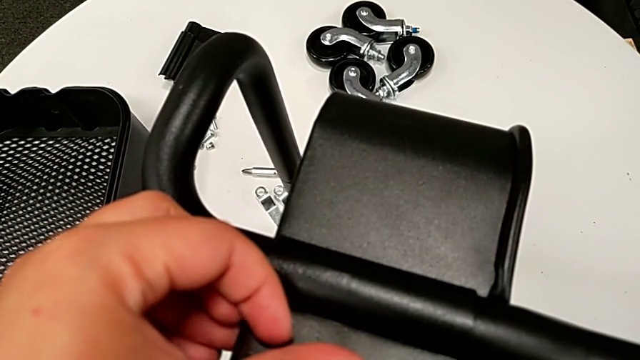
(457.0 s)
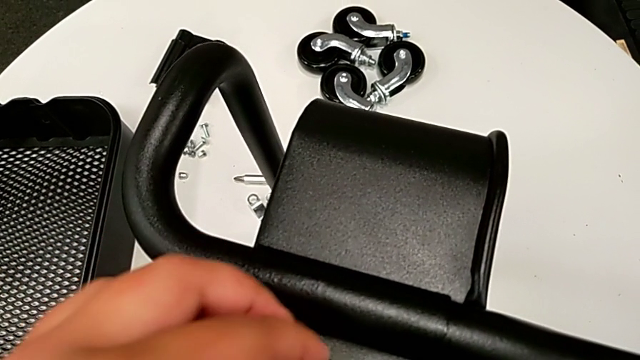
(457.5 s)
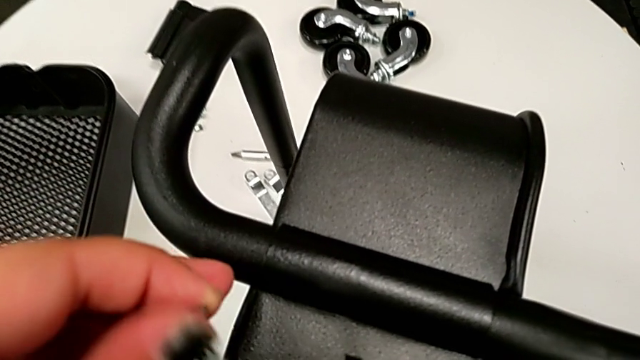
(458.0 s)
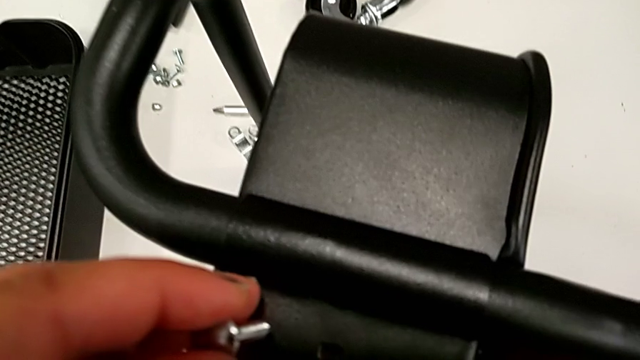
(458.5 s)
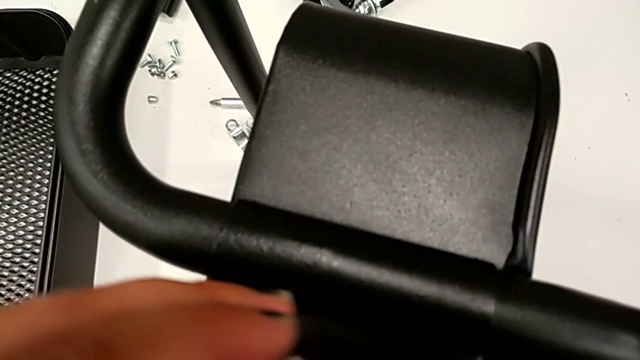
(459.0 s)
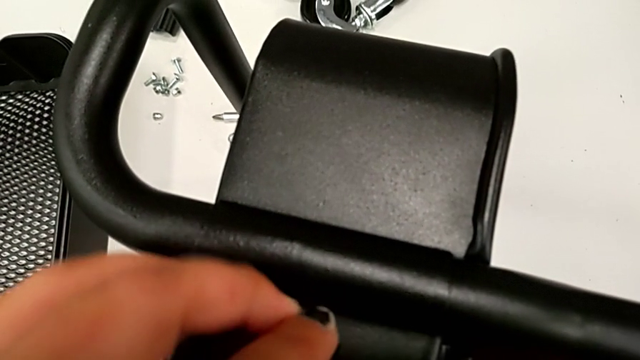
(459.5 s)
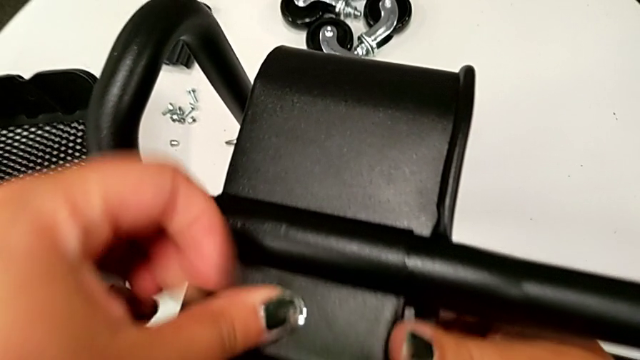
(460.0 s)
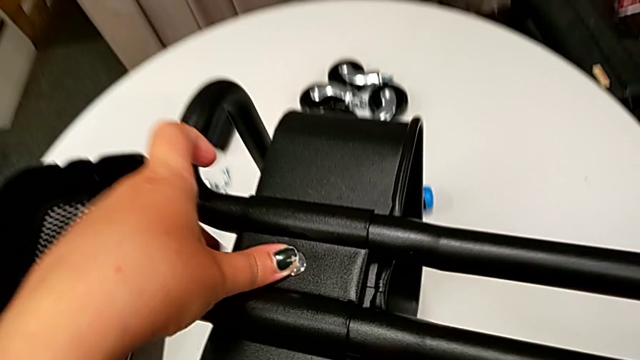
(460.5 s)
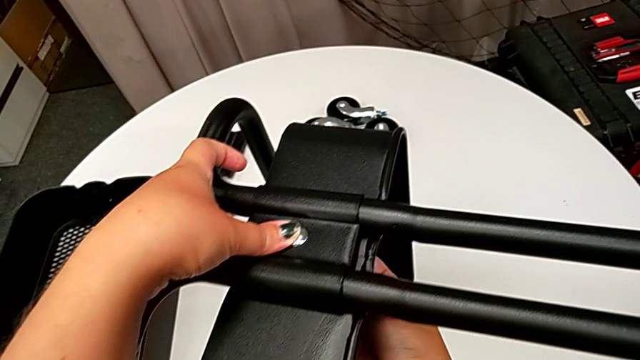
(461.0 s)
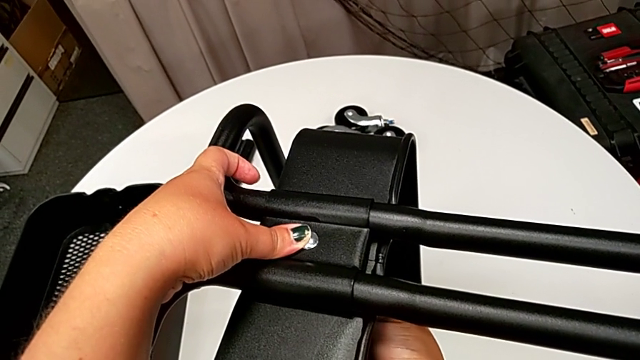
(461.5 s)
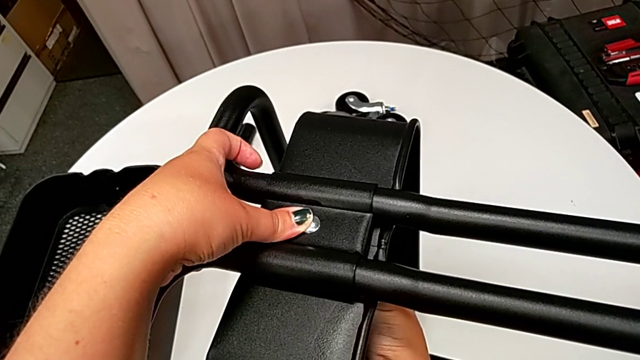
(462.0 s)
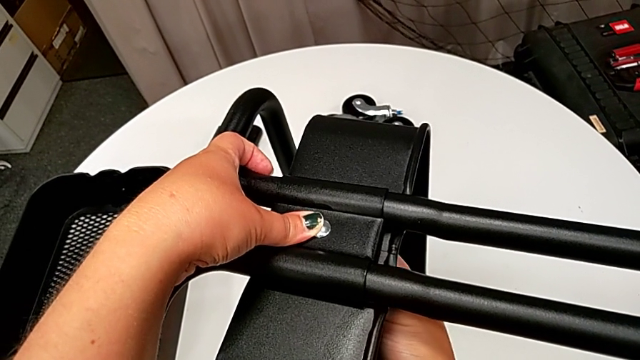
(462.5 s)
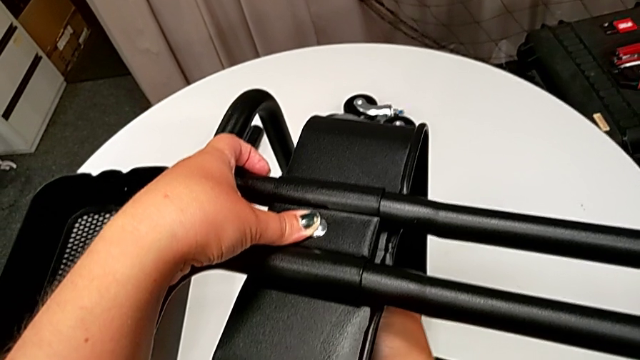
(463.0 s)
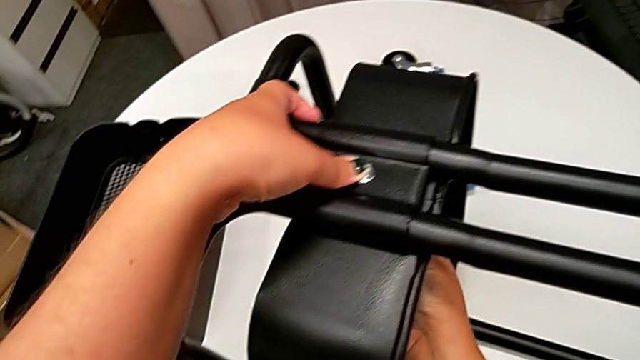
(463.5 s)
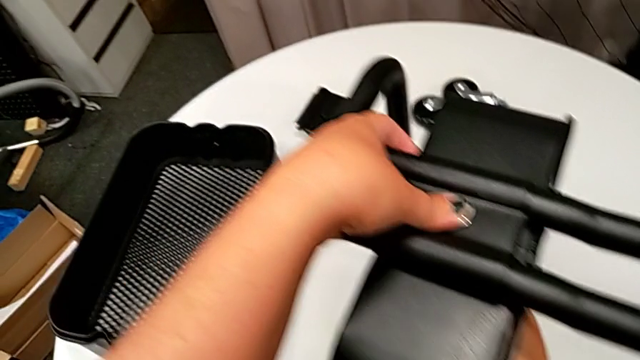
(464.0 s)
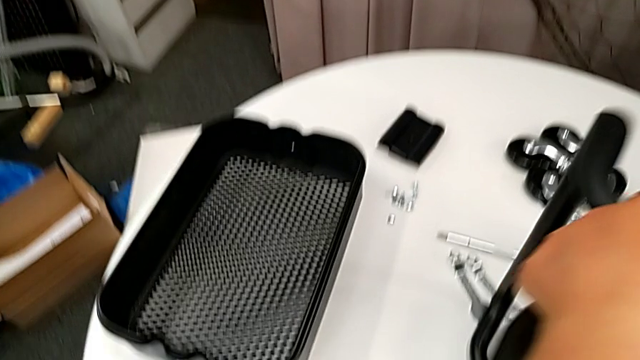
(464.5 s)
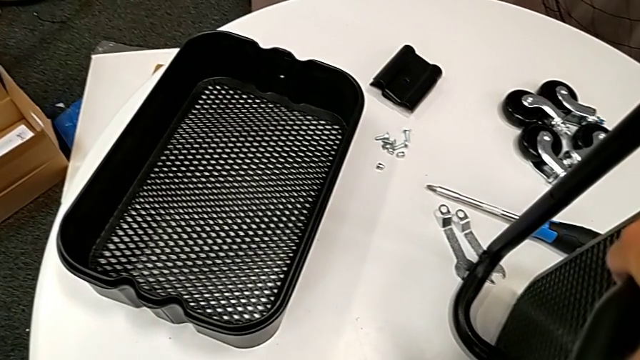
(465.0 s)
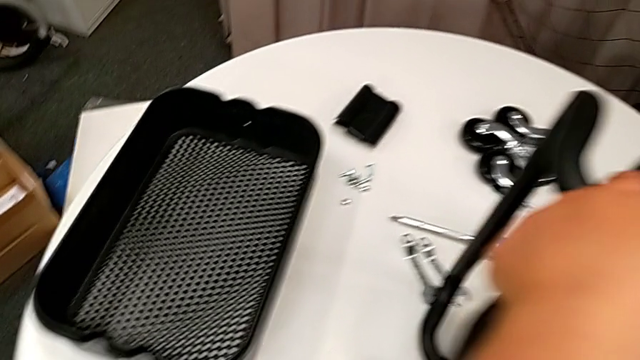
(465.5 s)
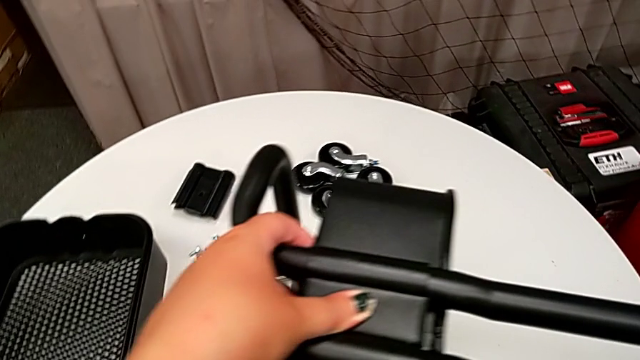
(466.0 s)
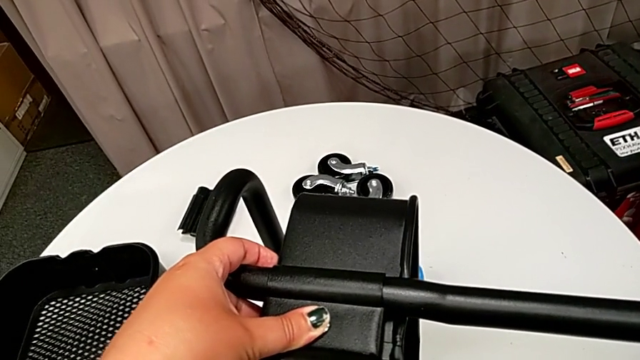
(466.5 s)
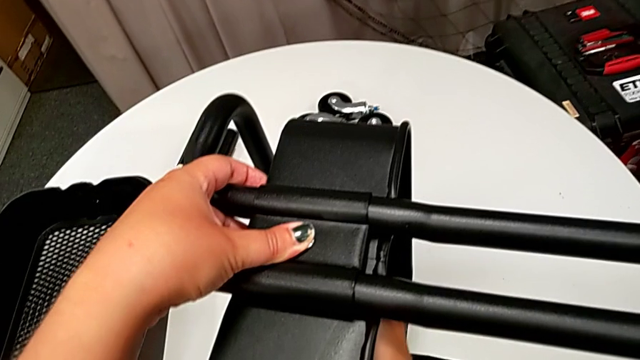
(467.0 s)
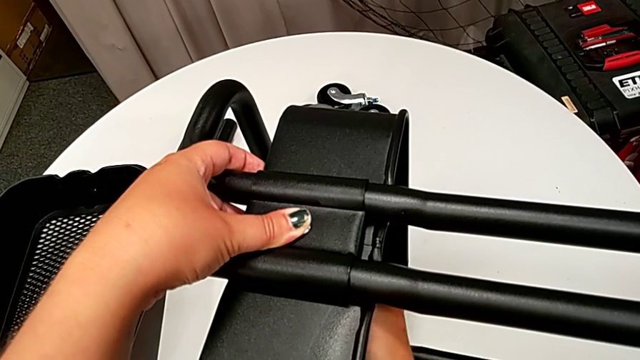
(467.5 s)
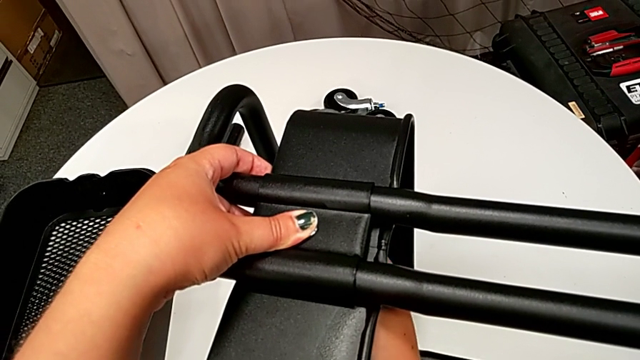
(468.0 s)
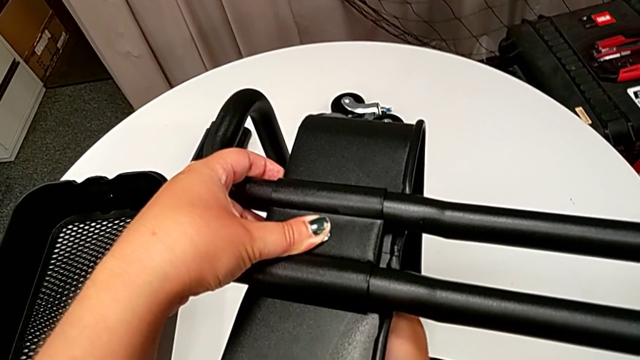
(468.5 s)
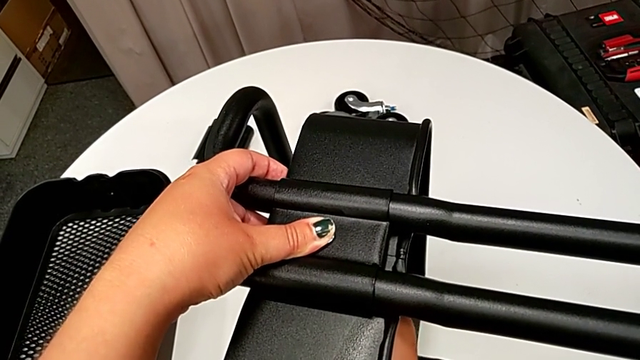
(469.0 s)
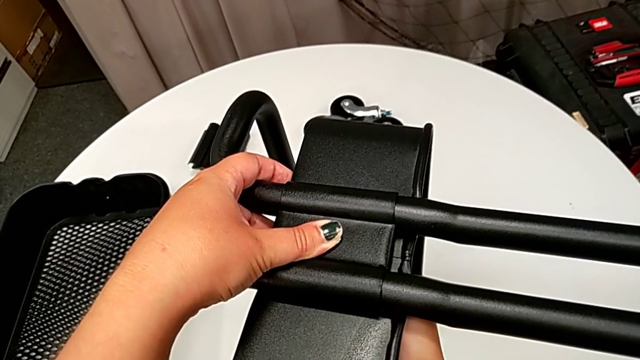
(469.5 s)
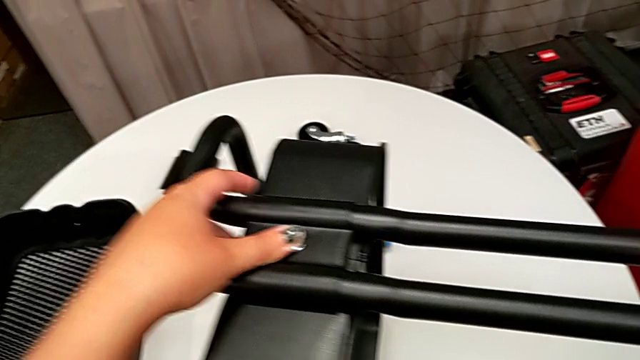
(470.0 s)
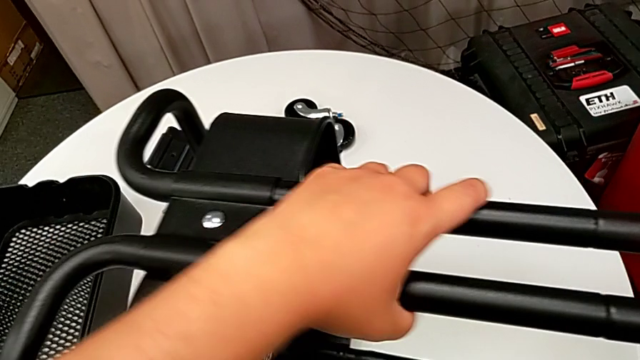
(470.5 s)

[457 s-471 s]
The camera wearer is attaching the bottom tray to the side bars. They screw the screw.

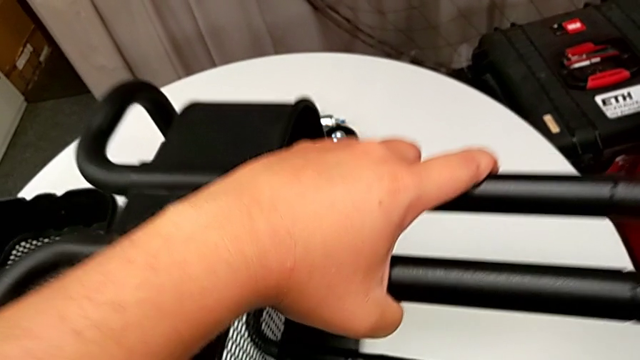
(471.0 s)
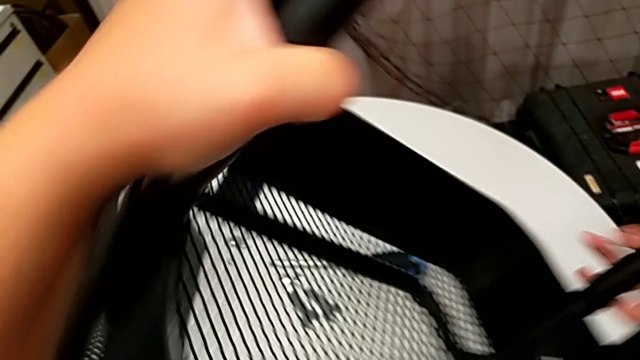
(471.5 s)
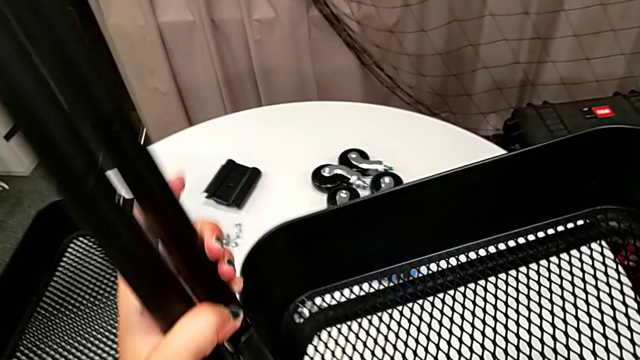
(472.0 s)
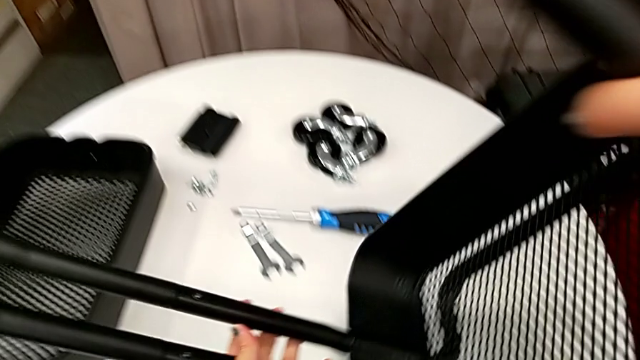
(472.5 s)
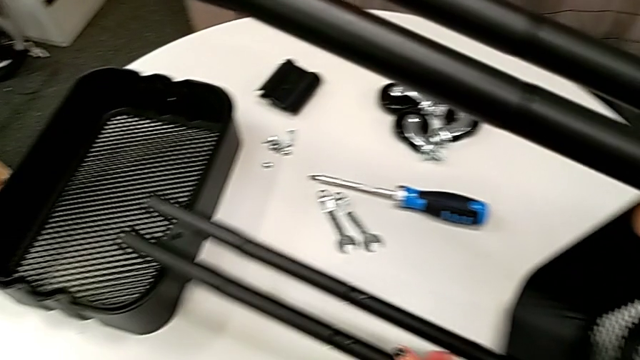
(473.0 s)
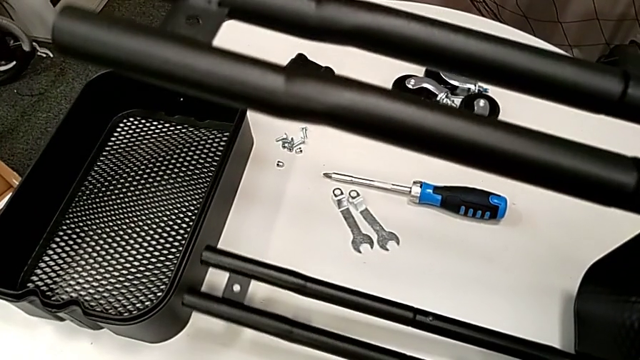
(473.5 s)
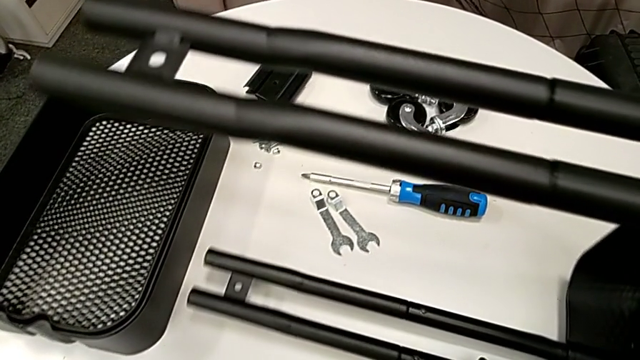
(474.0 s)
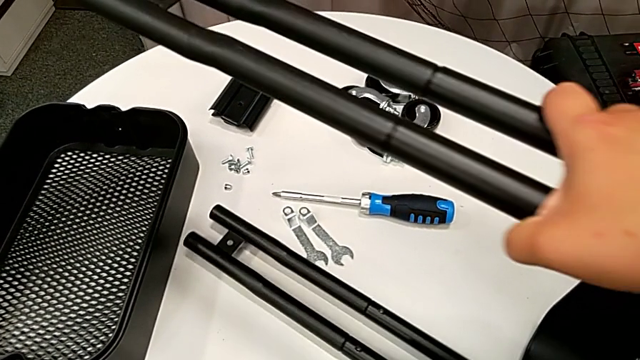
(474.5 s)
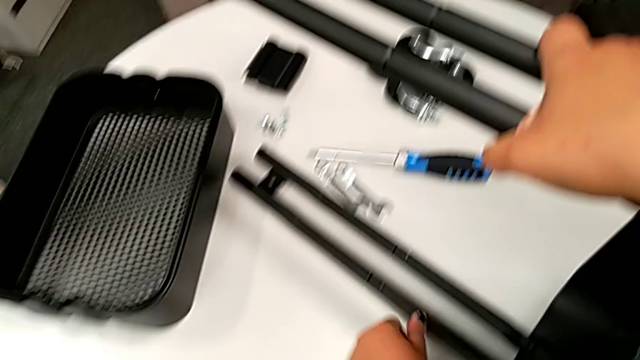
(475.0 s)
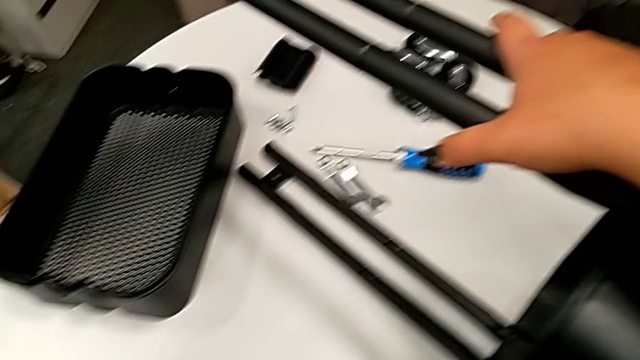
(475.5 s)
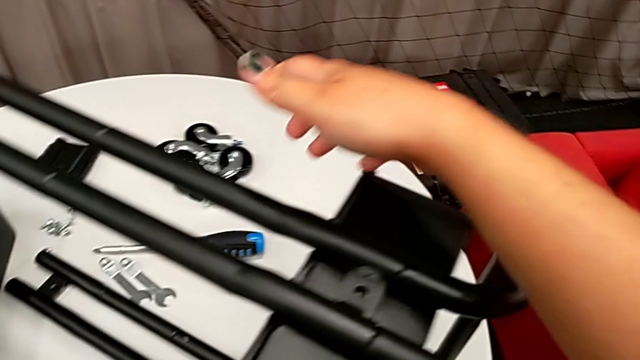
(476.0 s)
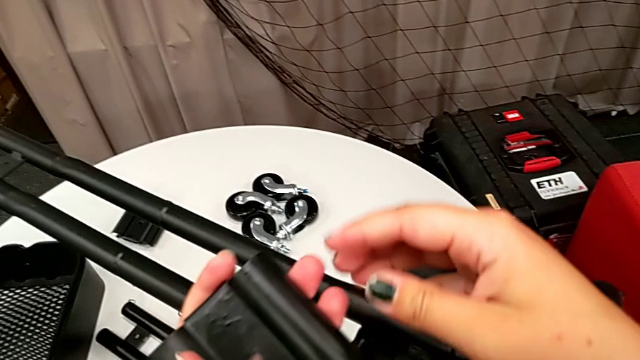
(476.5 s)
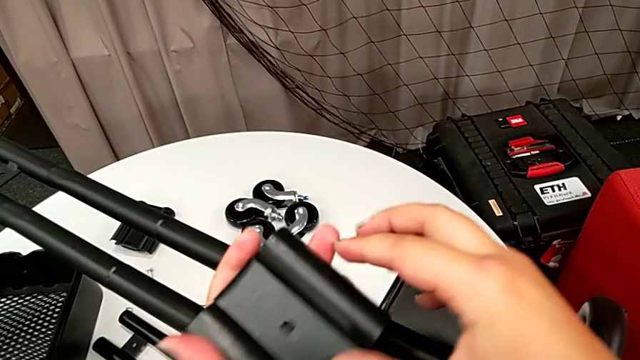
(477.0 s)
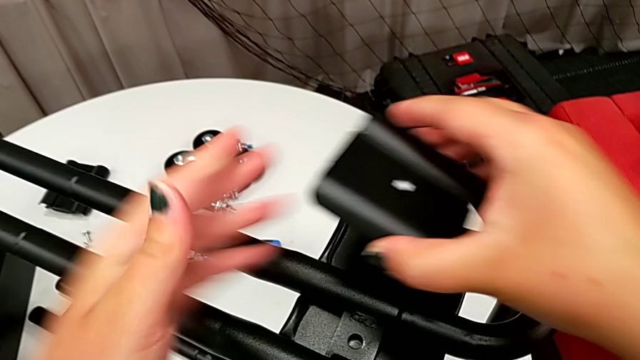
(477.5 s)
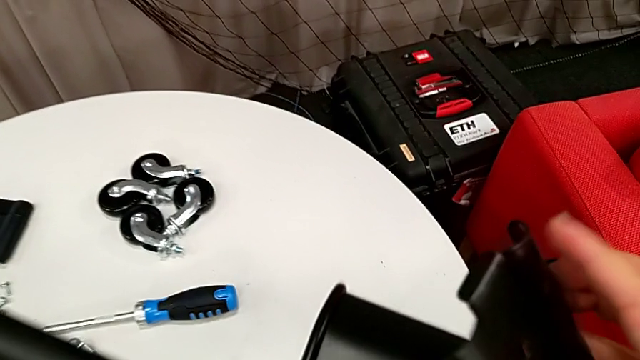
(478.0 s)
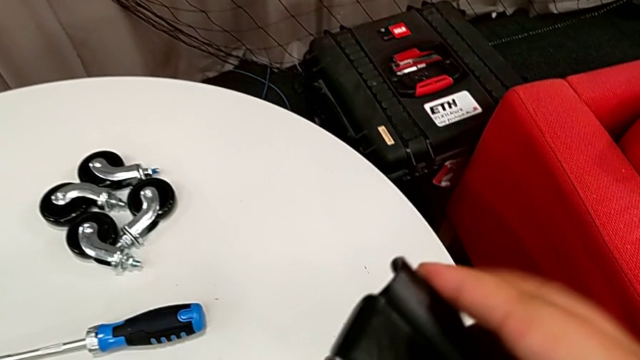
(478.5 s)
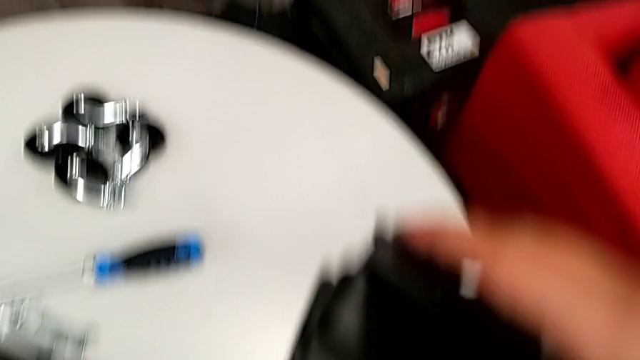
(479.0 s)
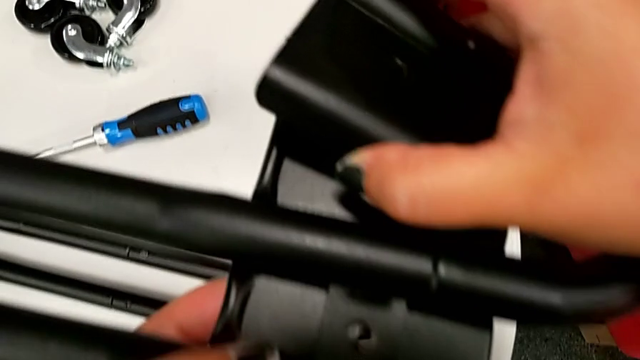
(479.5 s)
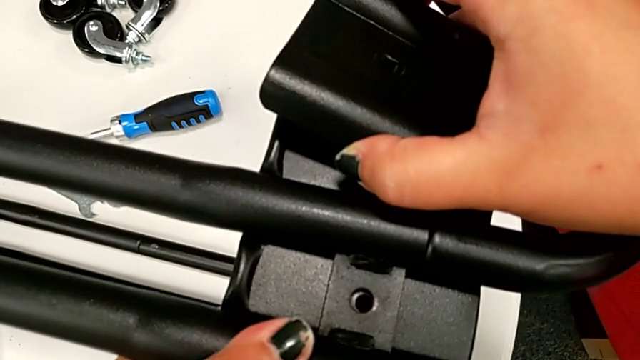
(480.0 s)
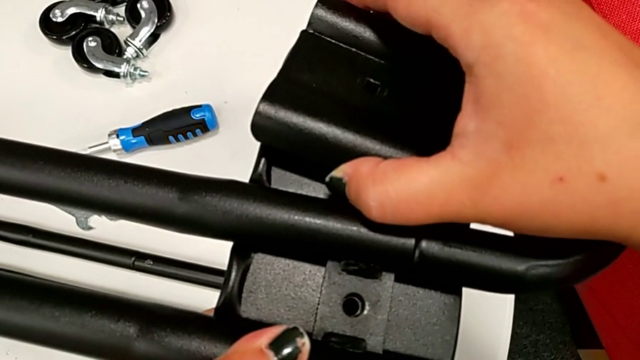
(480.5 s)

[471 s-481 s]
The camera wearer is attaching the bottom tray to the side bars. They rotate the utility cart and begin to place the bracket.
